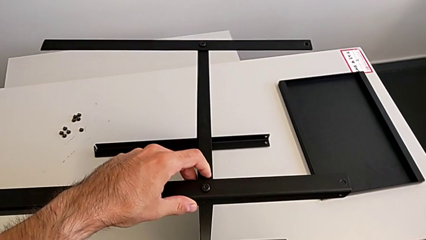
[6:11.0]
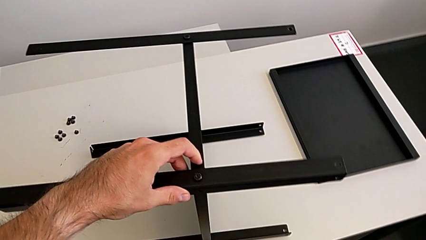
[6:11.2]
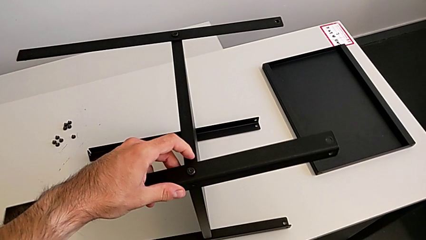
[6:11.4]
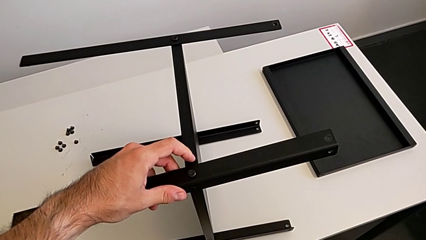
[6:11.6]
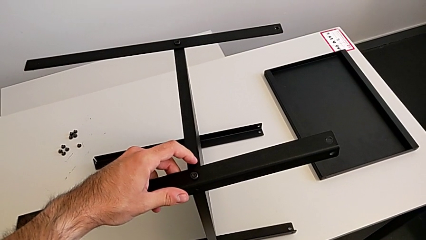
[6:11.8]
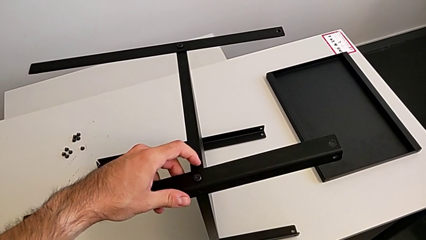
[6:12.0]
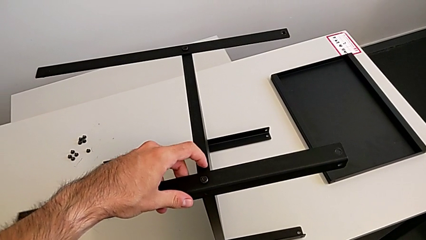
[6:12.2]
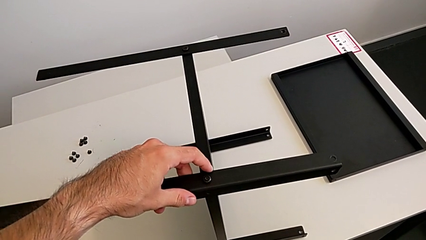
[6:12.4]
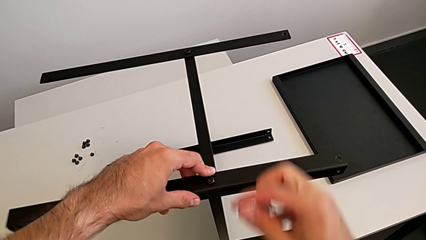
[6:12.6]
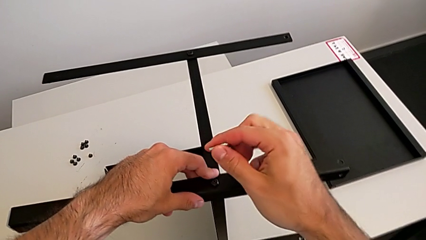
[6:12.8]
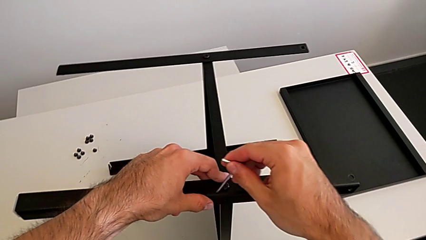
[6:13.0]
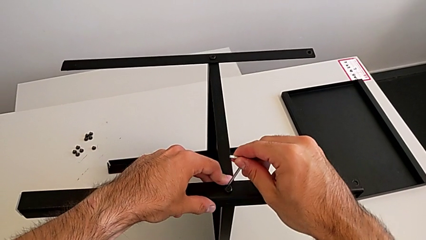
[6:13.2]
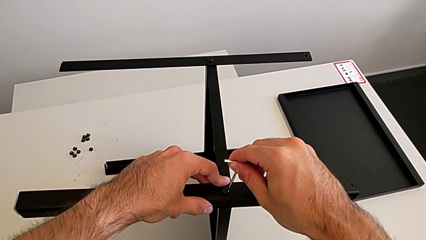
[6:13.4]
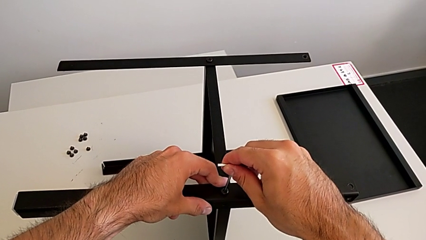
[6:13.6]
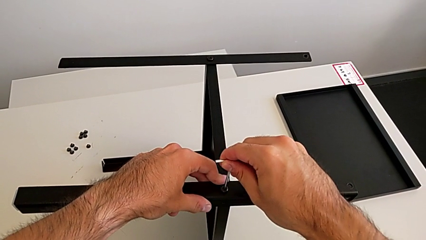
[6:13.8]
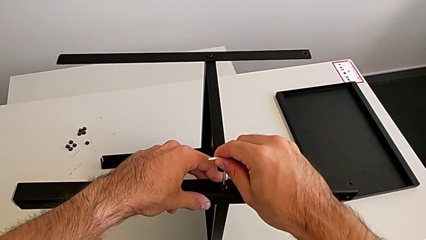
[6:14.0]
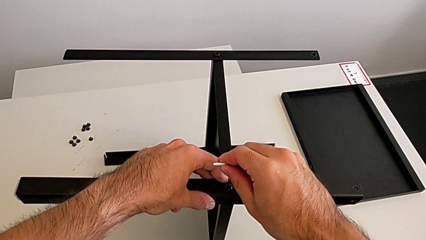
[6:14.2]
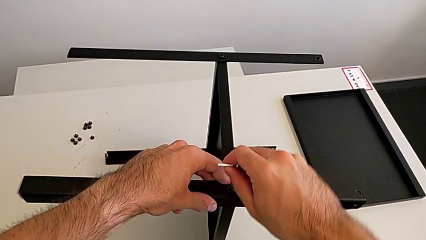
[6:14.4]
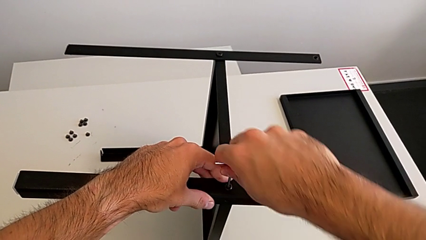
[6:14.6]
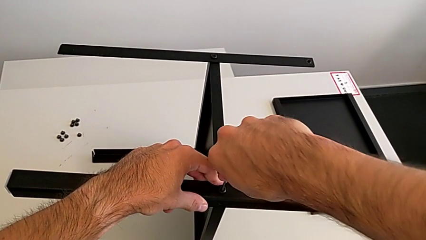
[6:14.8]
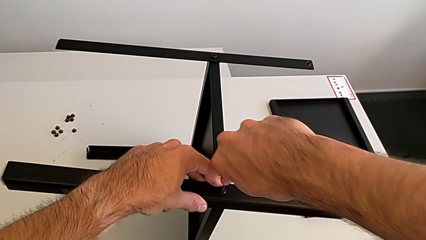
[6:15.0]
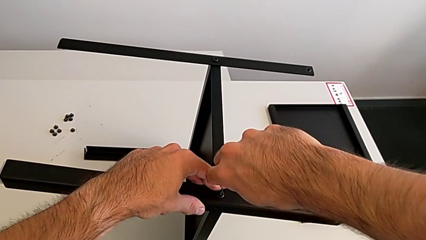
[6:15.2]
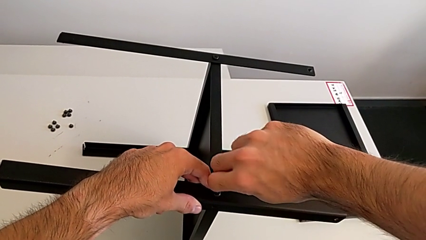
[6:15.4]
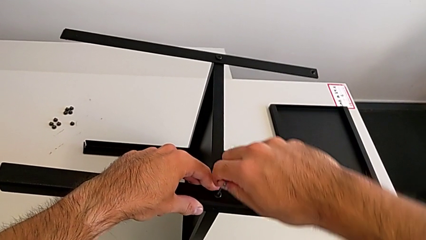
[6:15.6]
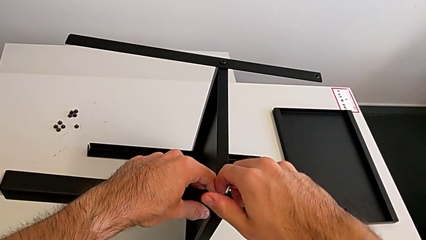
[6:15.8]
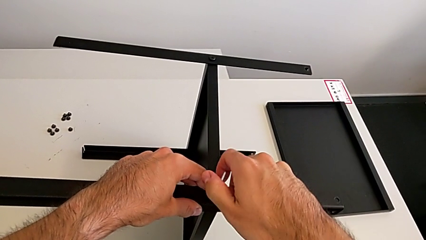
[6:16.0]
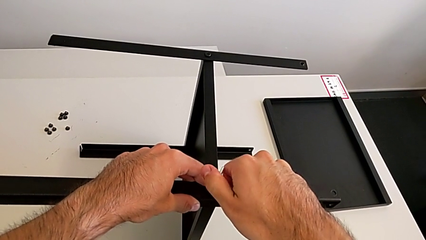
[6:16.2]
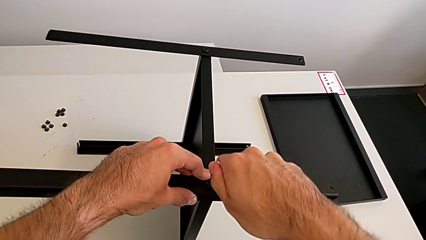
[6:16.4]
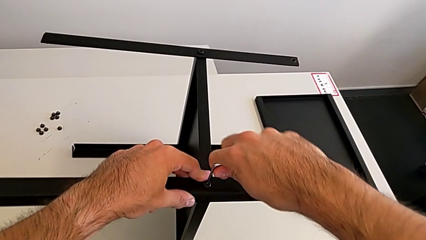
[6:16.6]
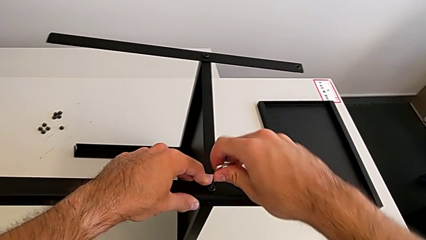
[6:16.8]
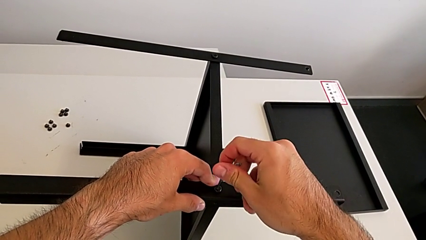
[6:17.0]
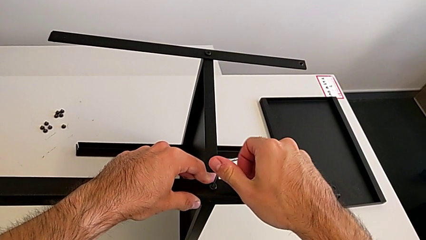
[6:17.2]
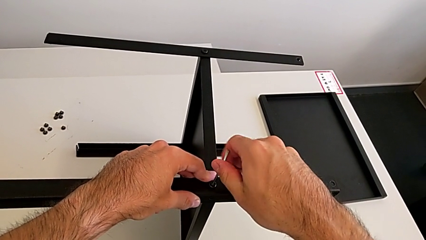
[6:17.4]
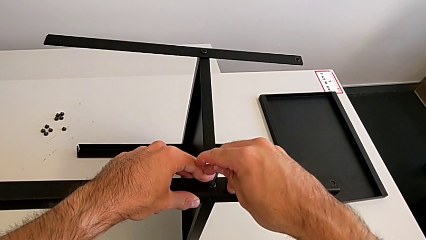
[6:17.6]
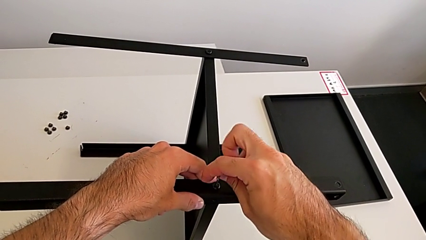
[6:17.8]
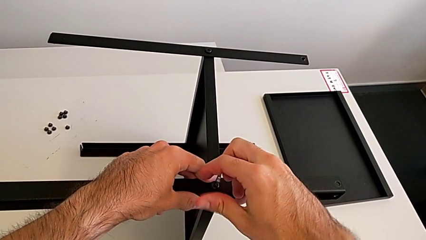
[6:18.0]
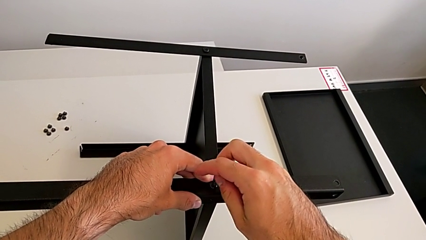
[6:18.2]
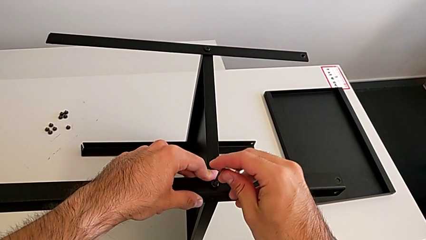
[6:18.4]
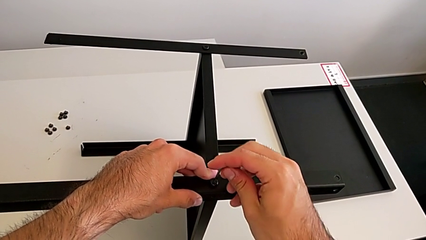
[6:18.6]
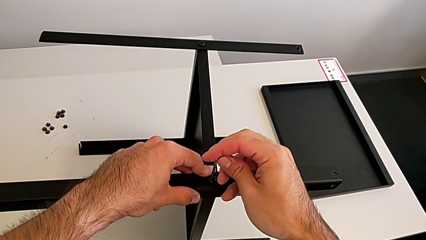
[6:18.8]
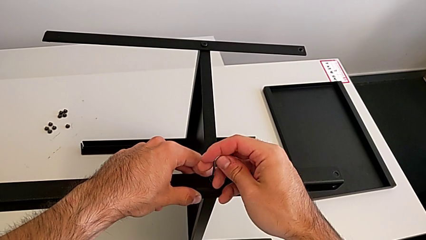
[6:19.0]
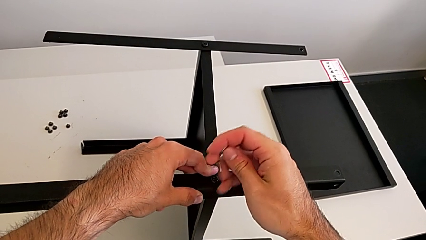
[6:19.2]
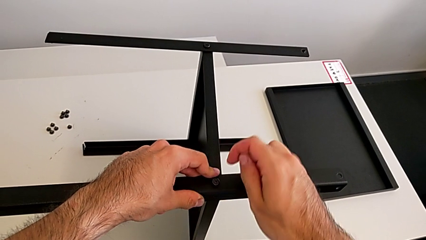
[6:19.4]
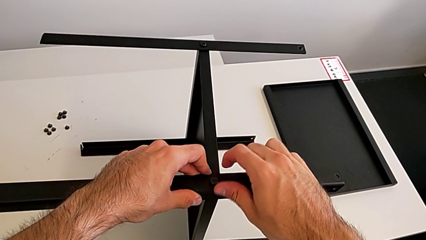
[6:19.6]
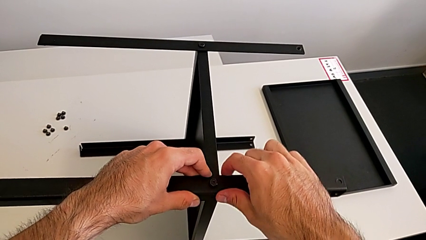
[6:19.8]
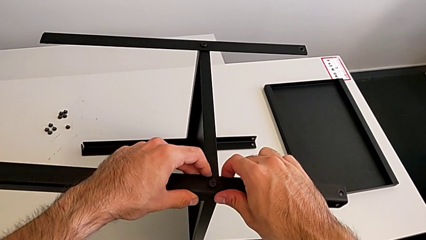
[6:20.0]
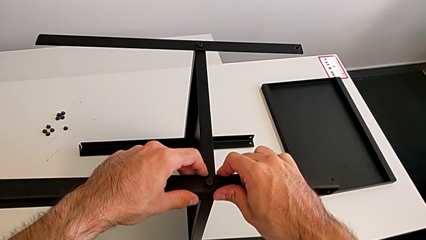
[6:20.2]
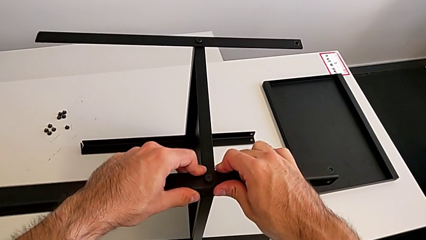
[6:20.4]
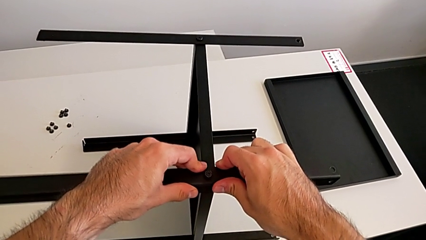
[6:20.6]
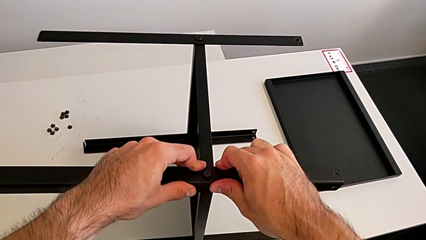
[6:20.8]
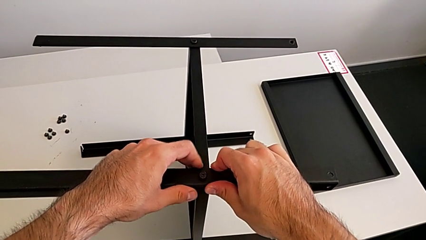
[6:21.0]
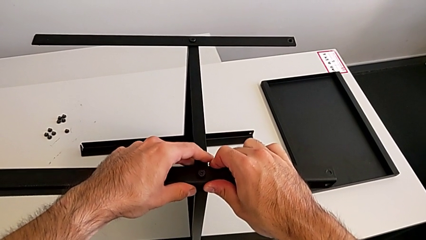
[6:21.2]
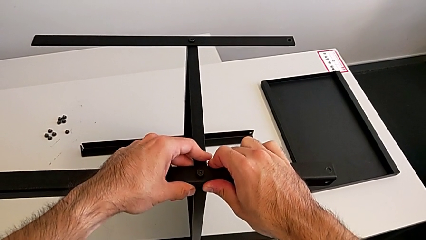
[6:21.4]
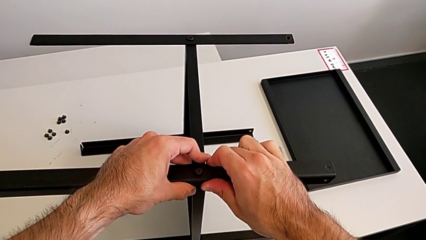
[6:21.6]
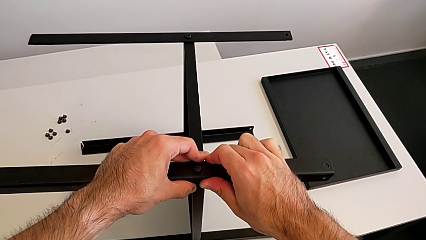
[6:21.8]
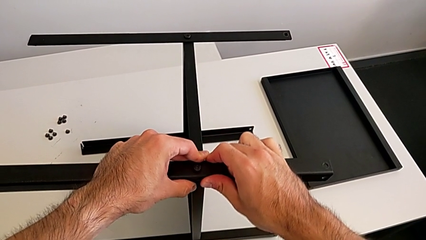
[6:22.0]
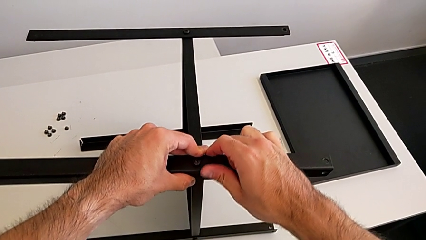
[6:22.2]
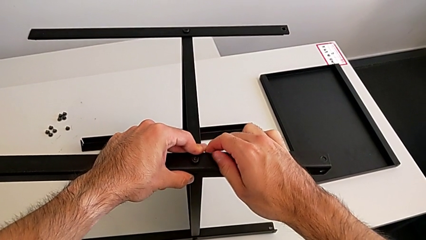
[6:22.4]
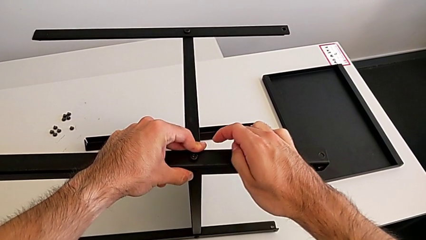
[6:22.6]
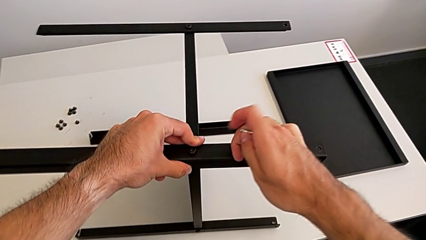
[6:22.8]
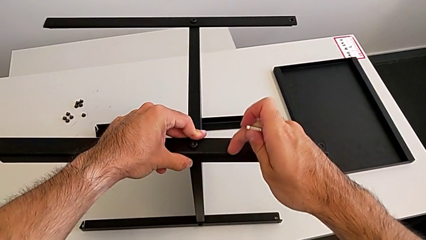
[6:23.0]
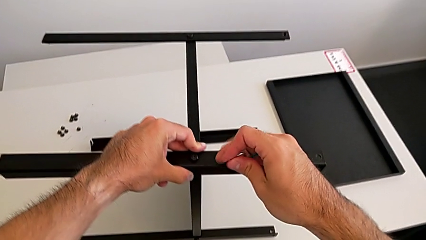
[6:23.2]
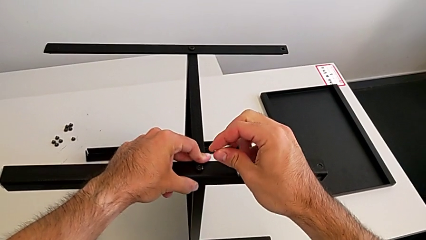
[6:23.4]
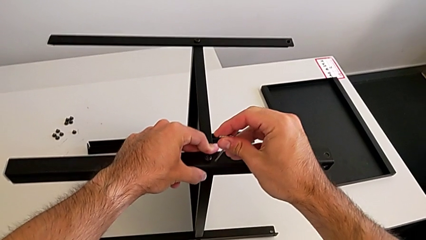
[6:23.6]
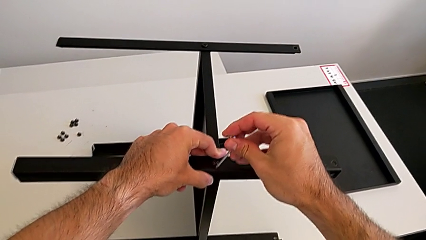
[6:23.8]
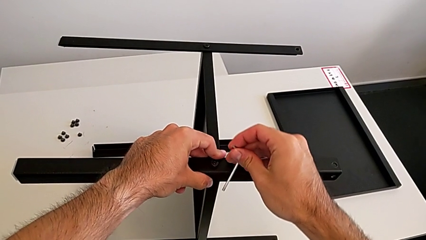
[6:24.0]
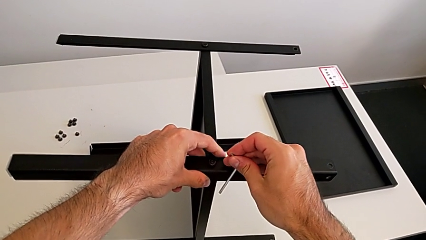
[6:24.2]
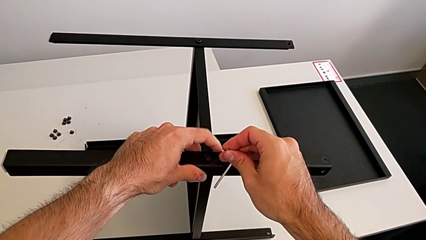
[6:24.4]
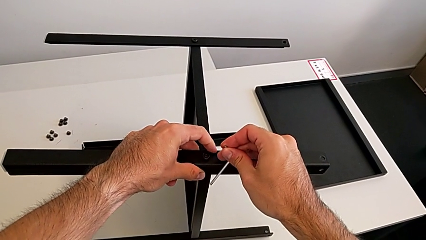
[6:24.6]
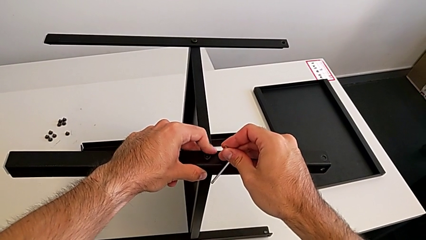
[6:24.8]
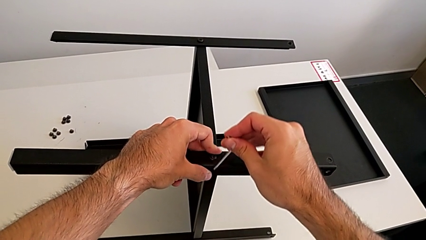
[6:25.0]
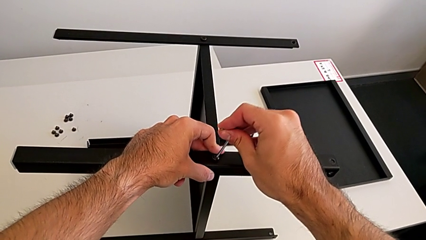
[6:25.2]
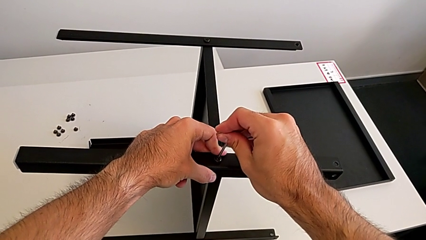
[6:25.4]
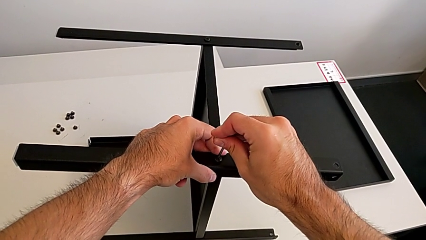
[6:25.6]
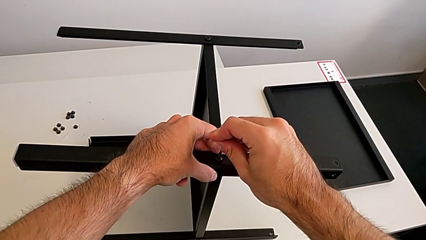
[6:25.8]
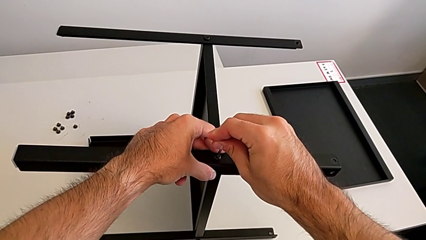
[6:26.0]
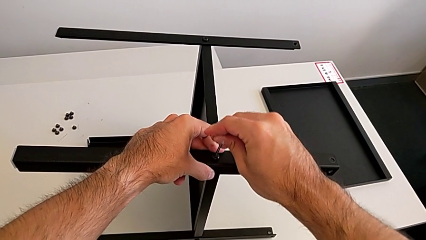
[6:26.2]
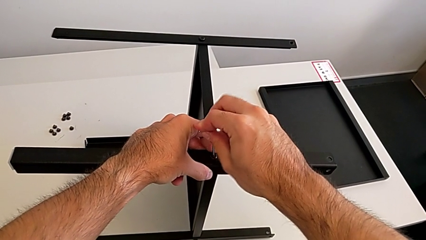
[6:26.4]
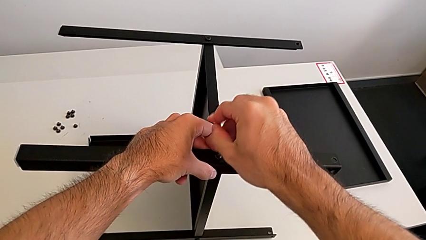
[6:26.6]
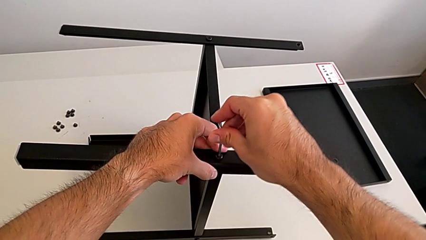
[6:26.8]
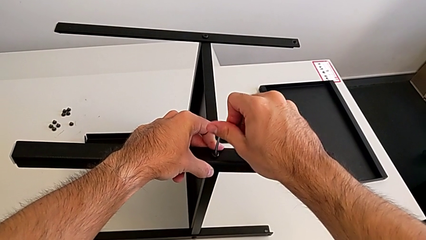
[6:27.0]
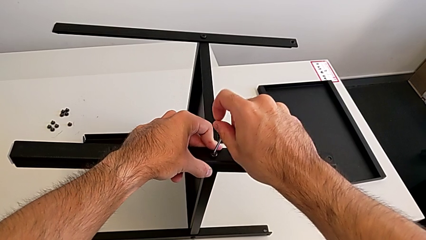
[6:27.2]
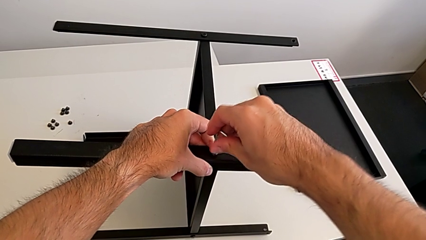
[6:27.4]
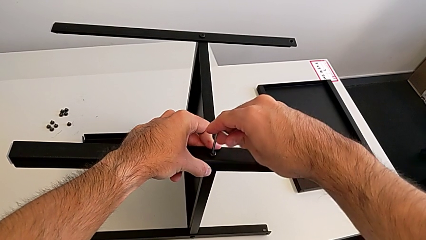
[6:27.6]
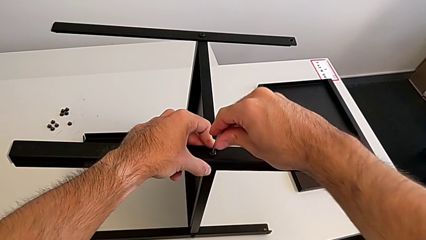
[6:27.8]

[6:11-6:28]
The camera wearer is screwing the fourth leg to the middle shelf of the table. They insert the Allen wrench, screw the hex socket head, withdraw the Allen wrench, hold the nightstand, insert the Allen wrench and begin to screw the hex socket head.
